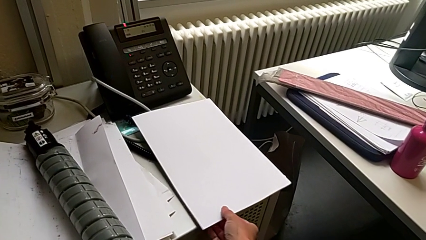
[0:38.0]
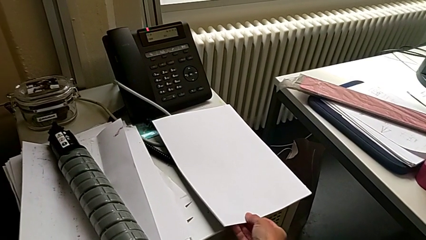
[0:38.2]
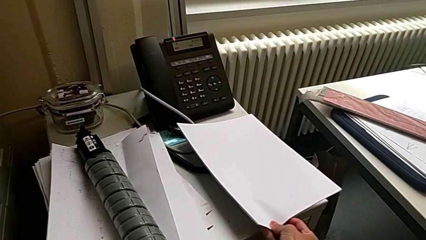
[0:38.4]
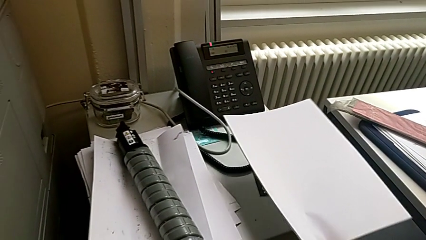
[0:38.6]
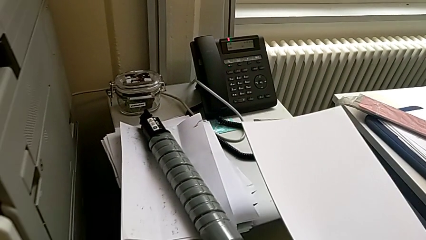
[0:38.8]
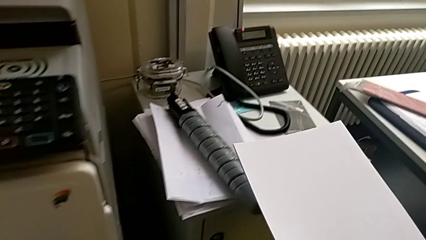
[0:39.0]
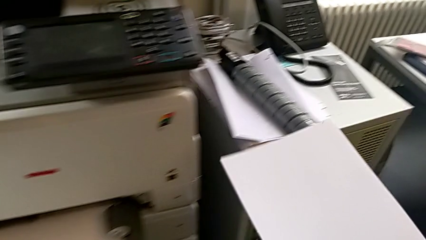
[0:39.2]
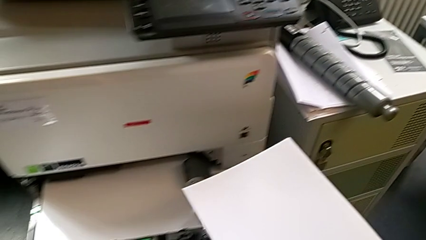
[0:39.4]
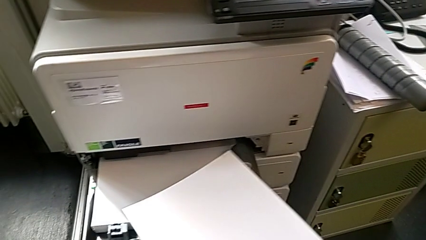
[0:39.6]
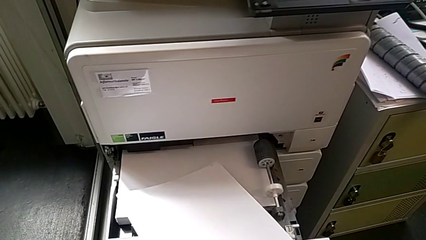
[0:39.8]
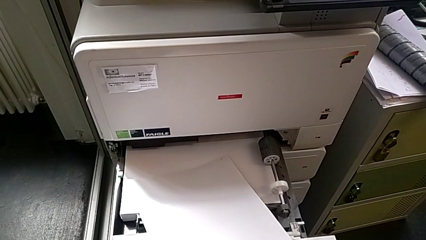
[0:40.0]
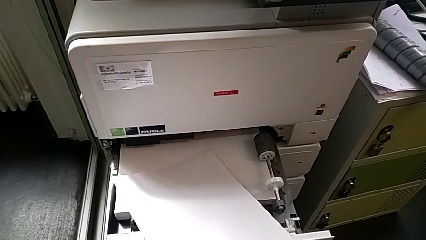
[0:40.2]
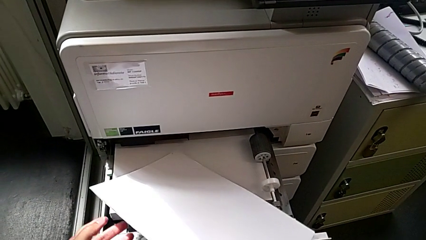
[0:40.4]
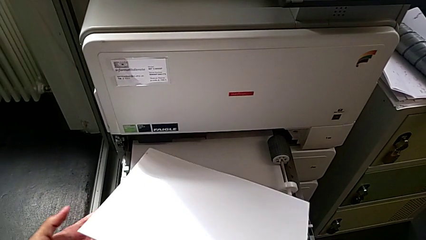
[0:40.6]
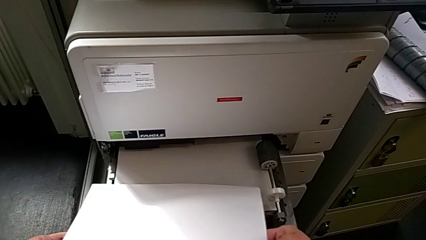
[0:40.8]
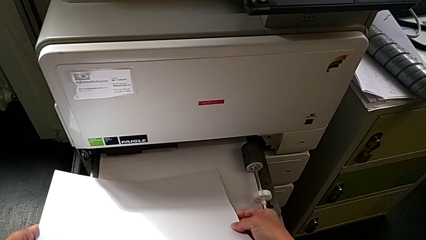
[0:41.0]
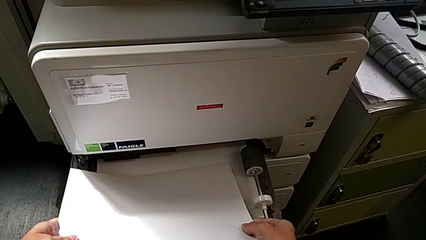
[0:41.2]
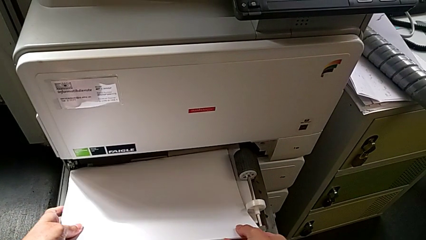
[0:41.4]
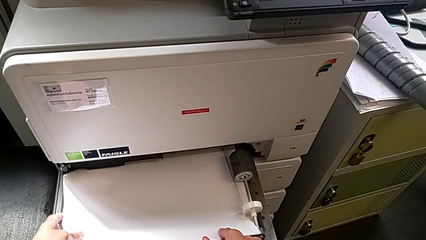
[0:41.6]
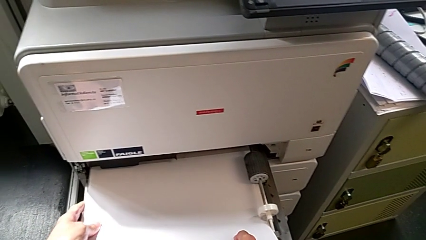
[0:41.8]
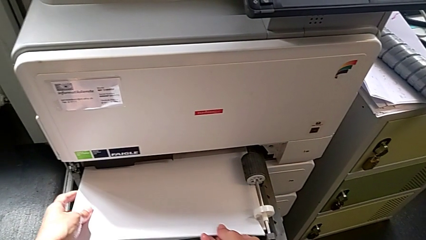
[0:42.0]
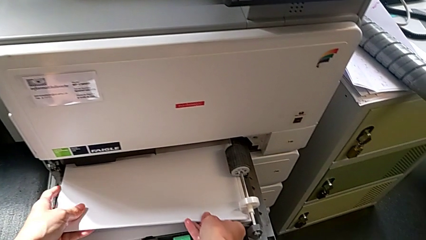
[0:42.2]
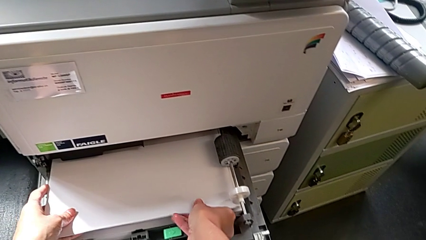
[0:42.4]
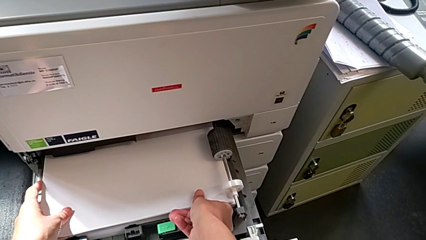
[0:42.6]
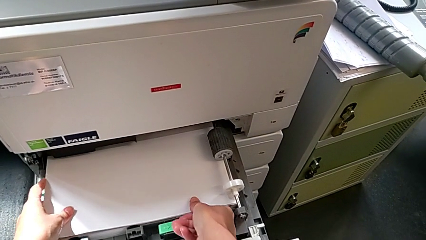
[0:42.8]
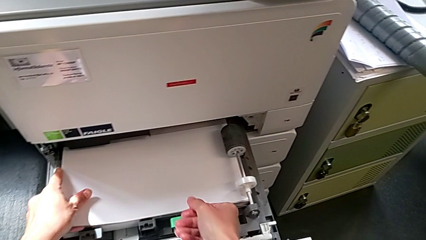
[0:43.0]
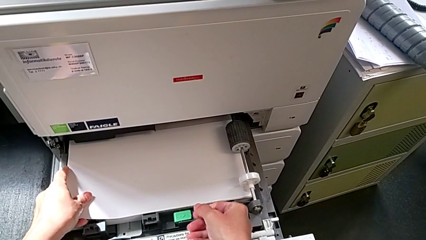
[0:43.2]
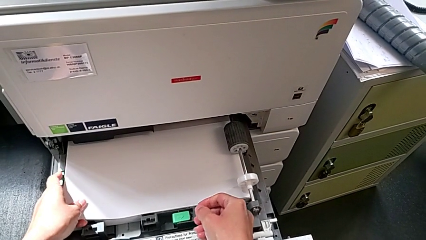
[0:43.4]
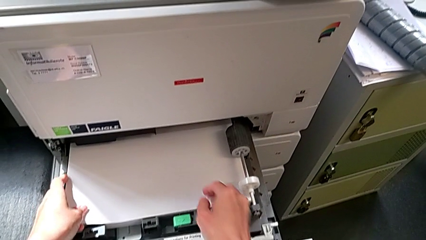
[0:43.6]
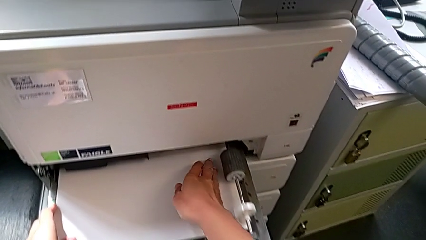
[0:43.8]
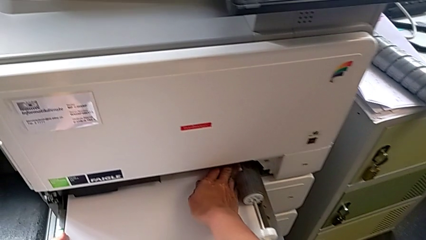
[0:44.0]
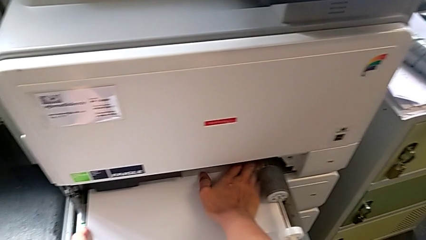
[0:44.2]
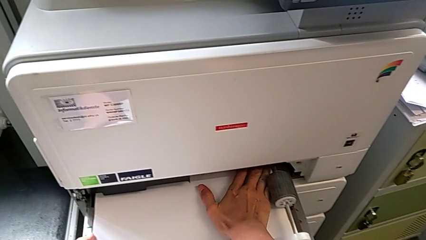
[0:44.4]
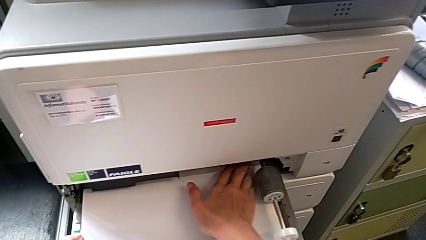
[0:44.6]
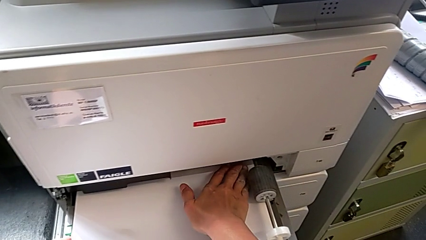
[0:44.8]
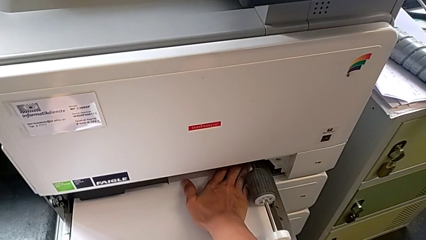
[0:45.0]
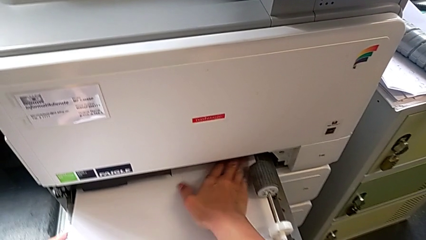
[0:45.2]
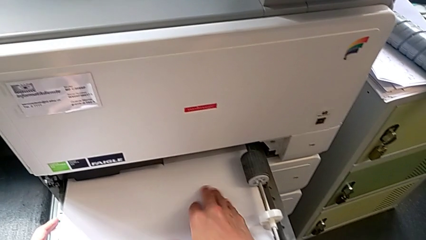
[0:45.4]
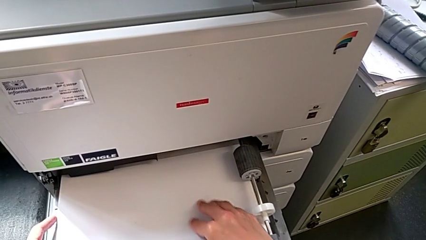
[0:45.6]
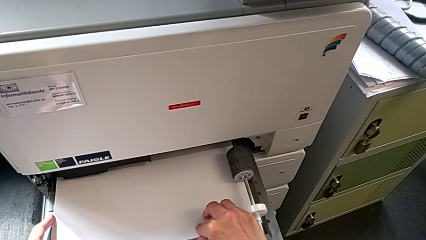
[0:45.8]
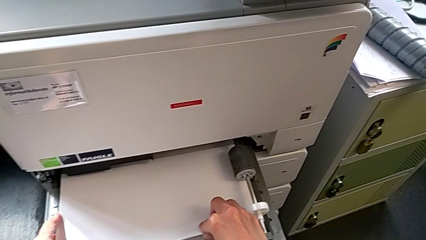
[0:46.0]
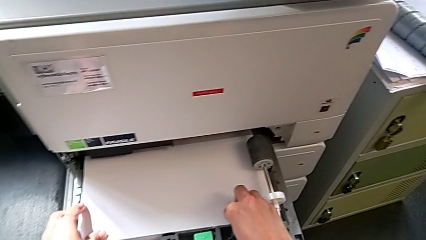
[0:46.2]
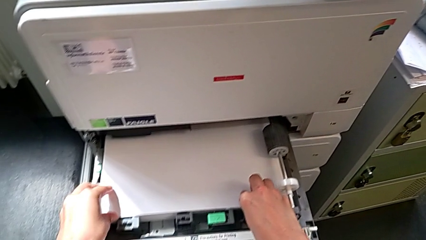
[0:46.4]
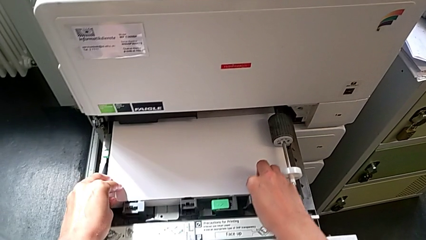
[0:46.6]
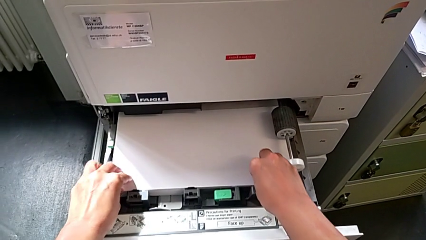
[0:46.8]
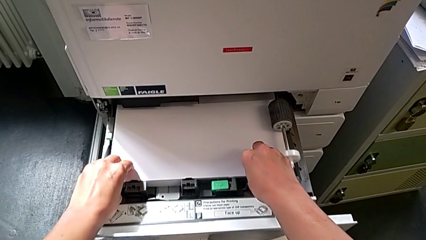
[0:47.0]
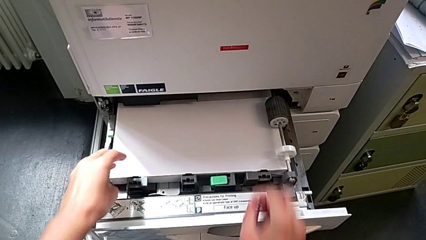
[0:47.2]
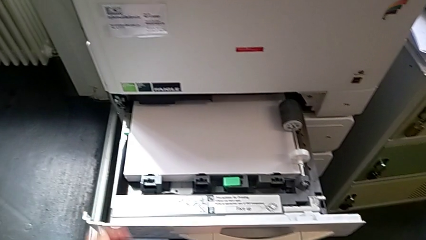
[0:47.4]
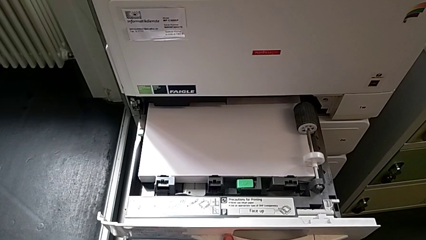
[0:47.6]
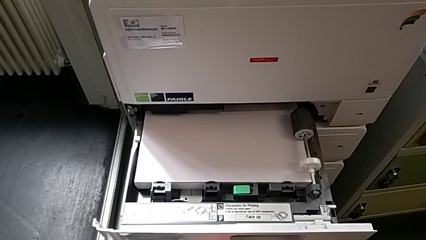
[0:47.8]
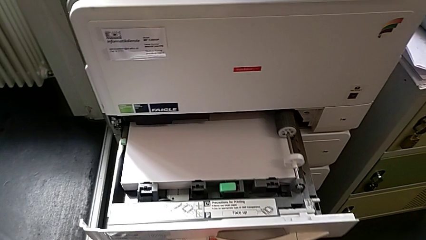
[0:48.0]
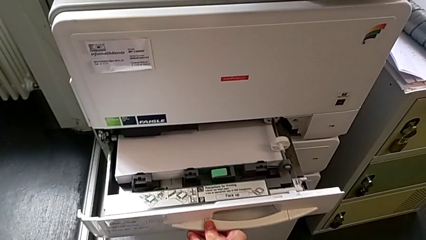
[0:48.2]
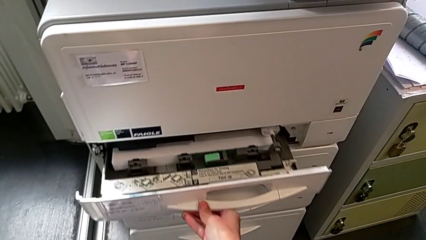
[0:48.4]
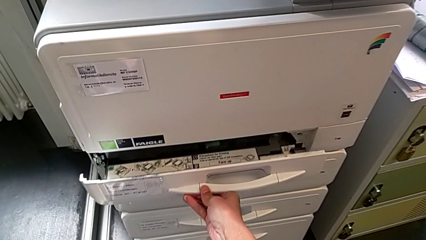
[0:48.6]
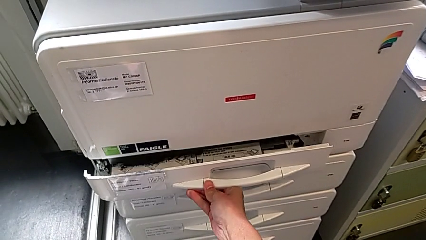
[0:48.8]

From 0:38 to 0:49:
The camera wearer is loading a paper stack into the paper tray. They grab the paper stack, lift it, insert it, align it and close the paper tray.

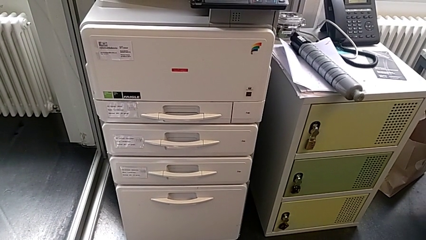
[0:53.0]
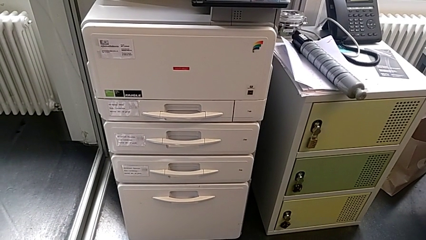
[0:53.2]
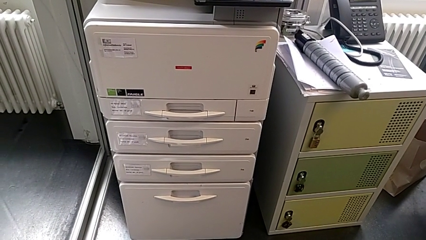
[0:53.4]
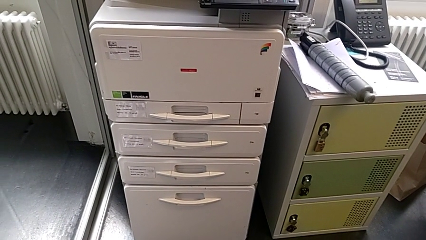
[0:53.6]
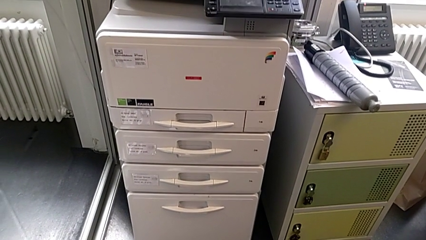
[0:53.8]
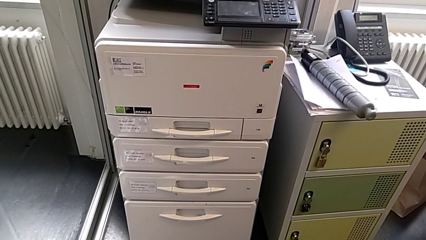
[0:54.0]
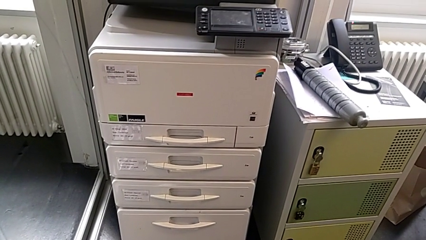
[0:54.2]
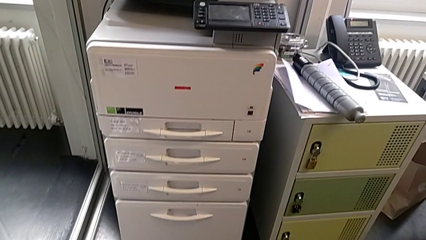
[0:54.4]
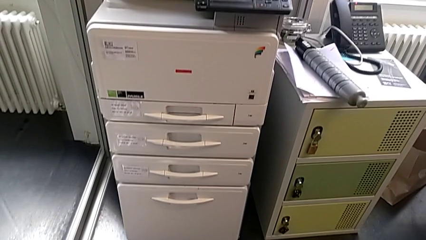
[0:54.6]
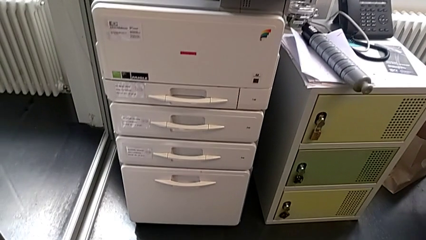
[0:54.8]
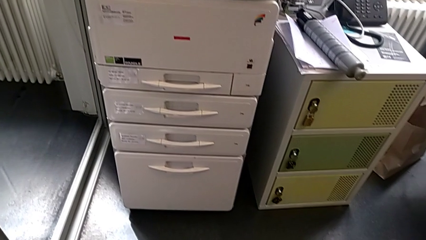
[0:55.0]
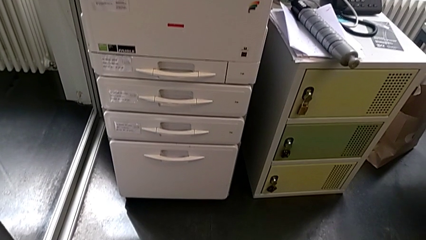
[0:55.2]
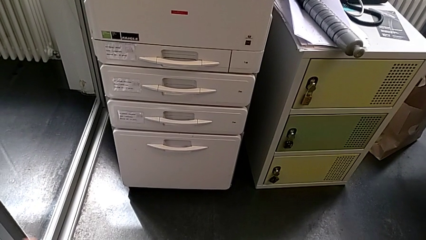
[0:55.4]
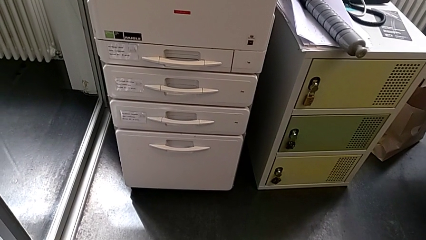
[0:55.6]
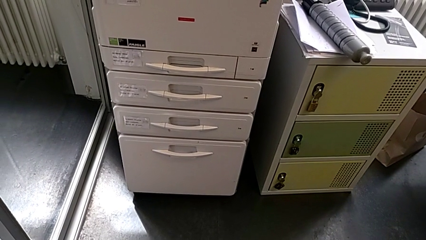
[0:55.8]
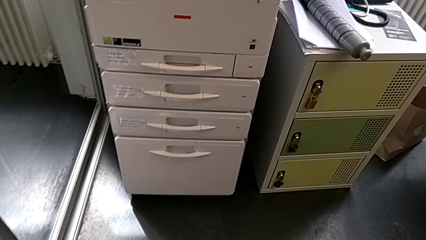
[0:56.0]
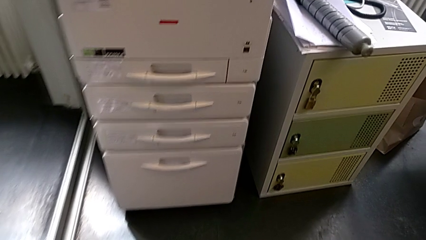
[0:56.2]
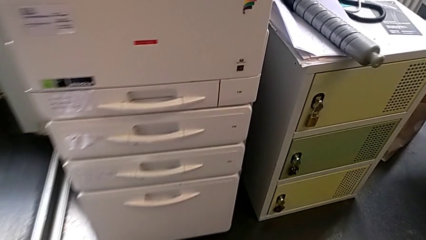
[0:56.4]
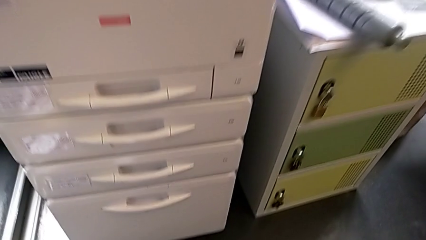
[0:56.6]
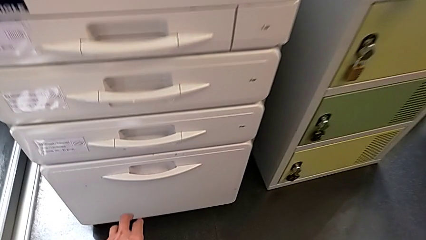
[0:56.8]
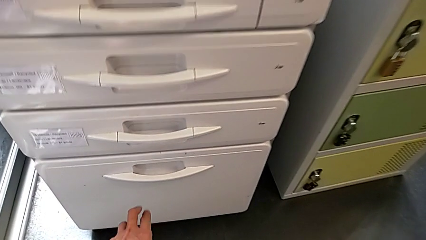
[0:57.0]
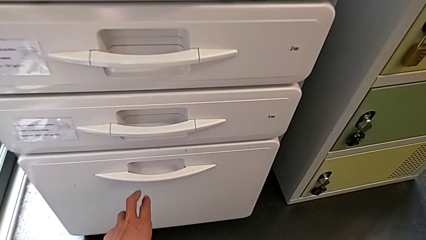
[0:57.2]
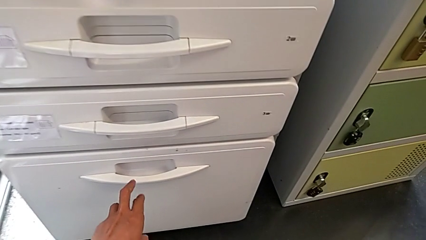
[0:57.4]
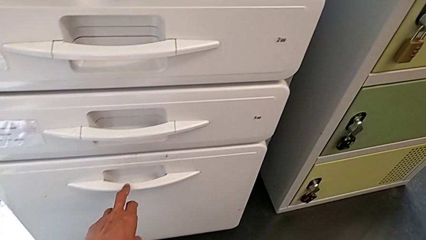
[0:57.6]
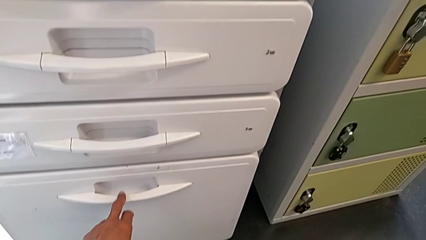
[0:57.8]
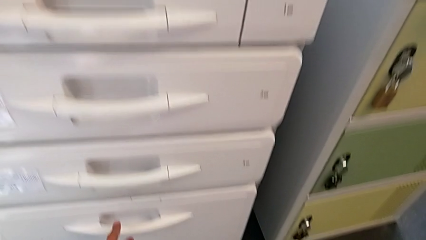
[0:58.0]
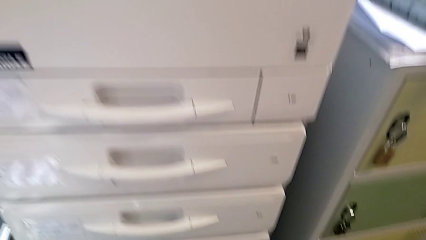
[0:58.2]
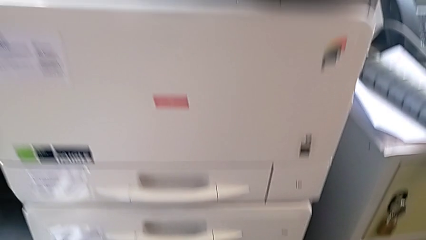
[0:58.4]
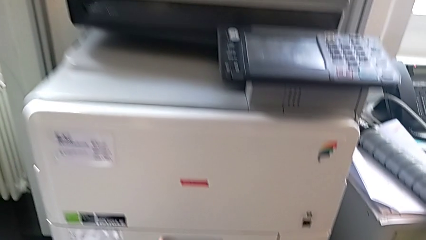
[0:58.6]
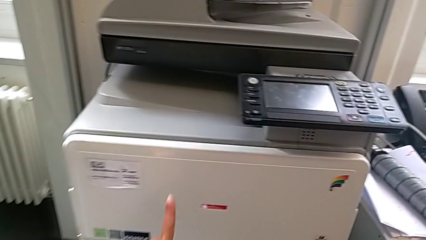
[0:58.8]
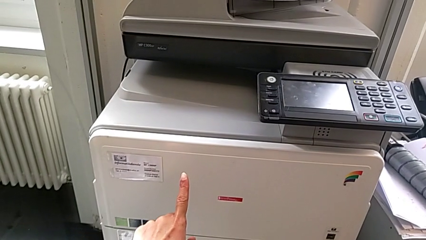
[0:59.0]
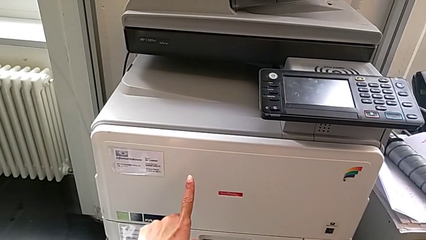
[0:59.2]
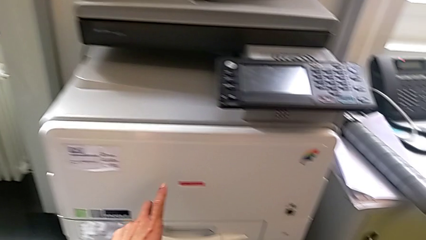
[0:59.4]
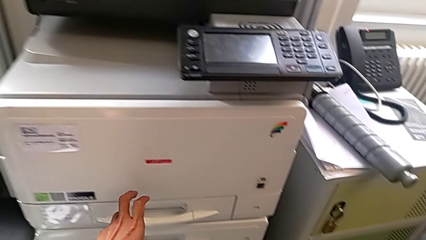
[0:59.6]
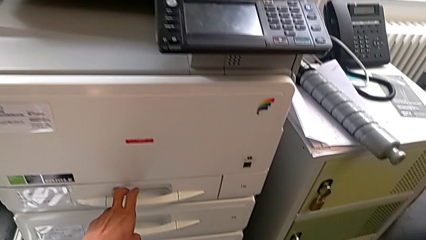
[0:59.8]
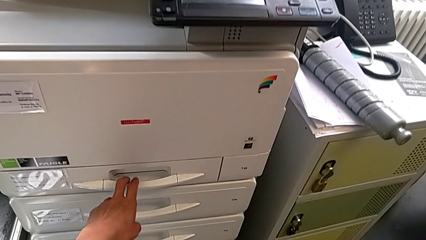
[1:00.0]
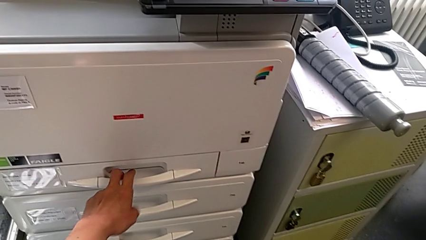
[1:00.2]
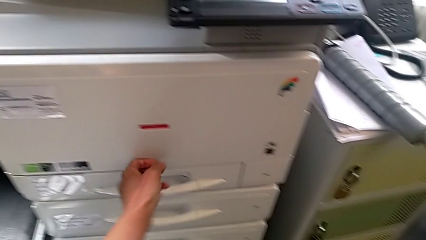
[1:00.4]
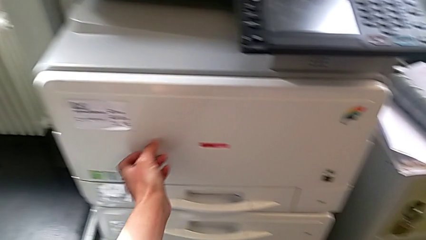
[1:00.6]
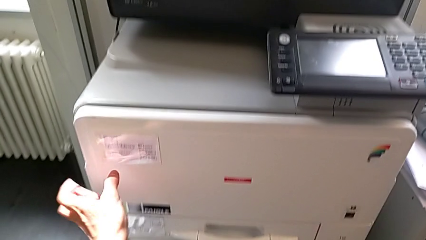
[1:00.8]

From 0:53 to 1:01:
The camera wearer is exchanging a black ink cartridge. They wrongly approach the bottom handle and approach the top handle.
